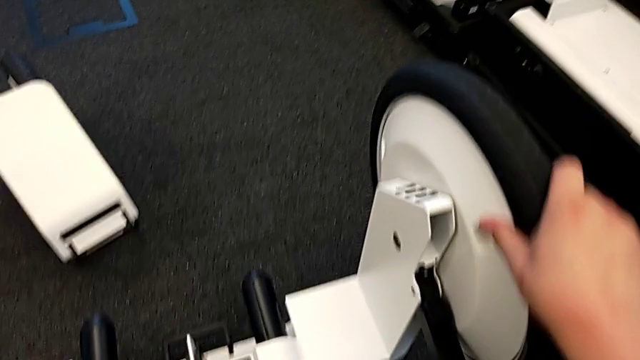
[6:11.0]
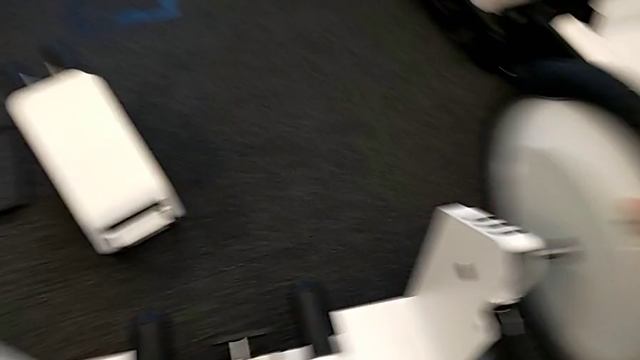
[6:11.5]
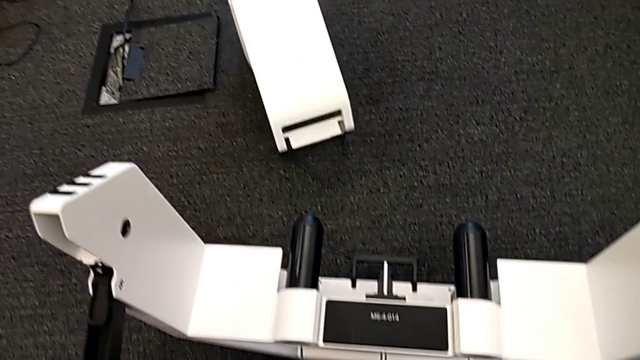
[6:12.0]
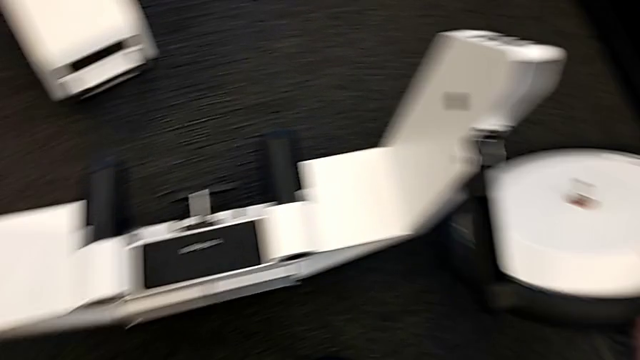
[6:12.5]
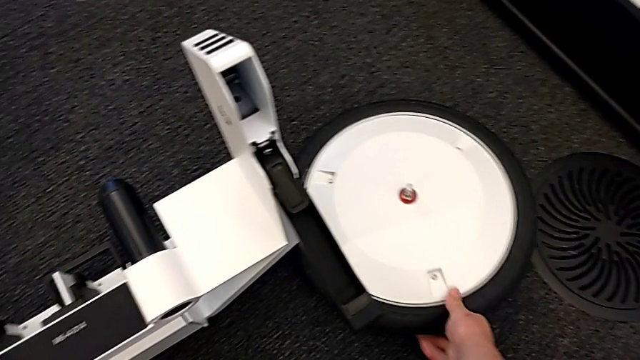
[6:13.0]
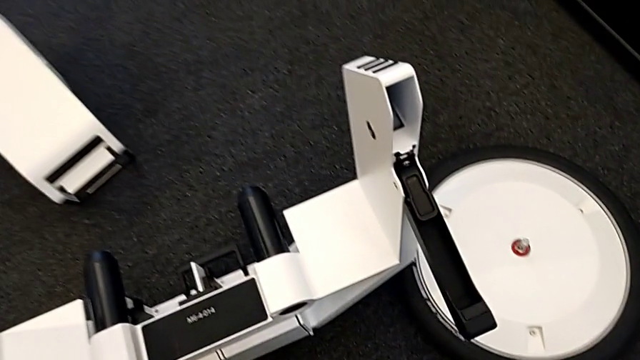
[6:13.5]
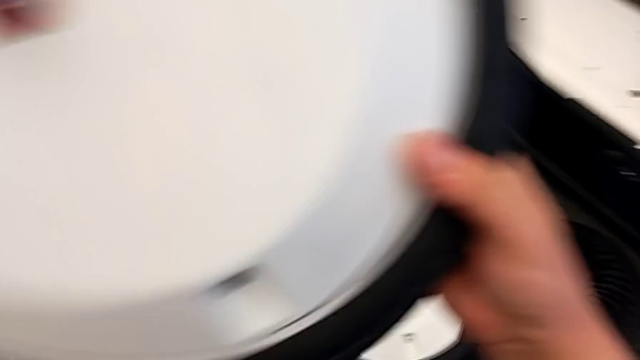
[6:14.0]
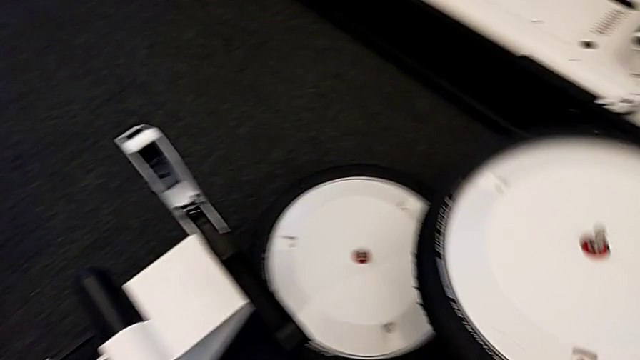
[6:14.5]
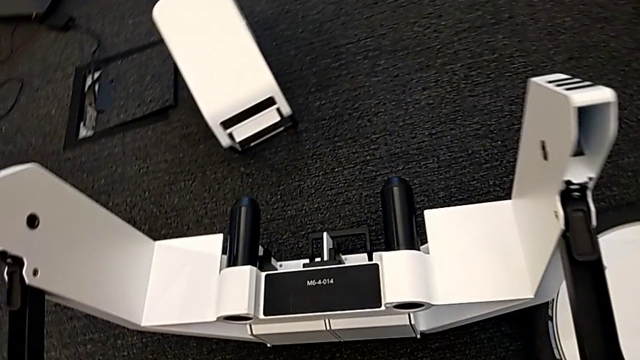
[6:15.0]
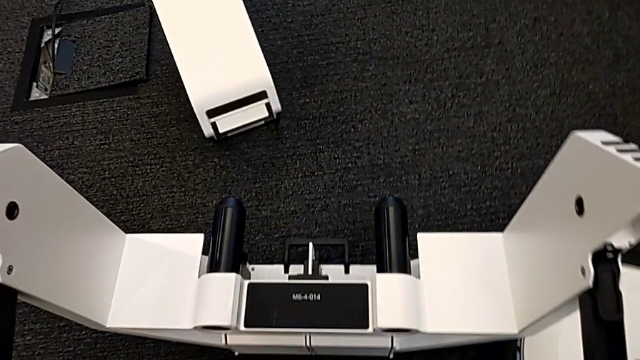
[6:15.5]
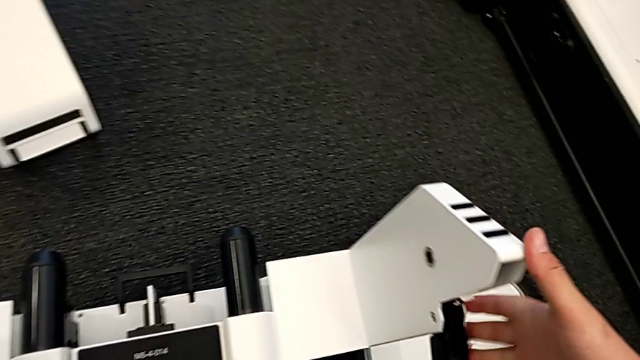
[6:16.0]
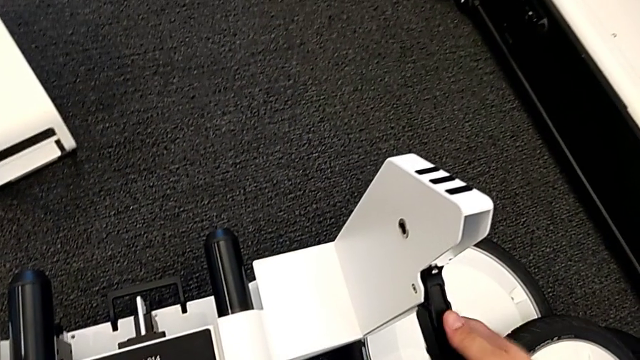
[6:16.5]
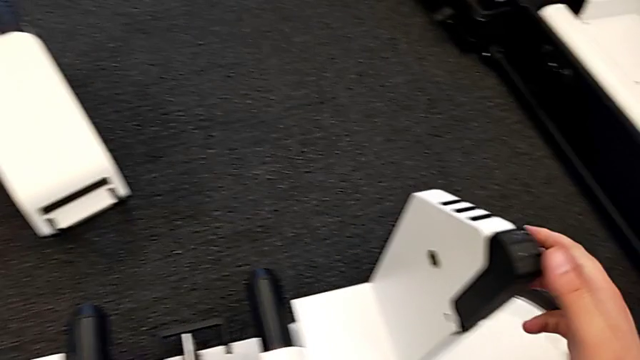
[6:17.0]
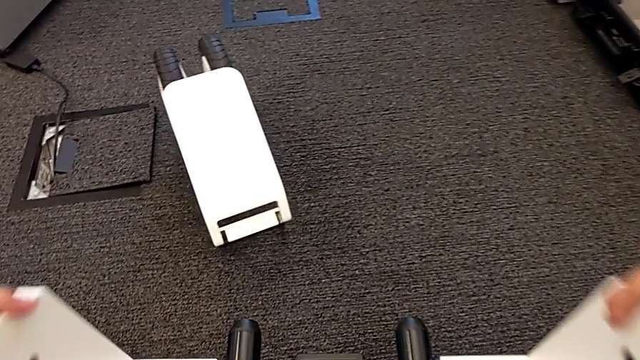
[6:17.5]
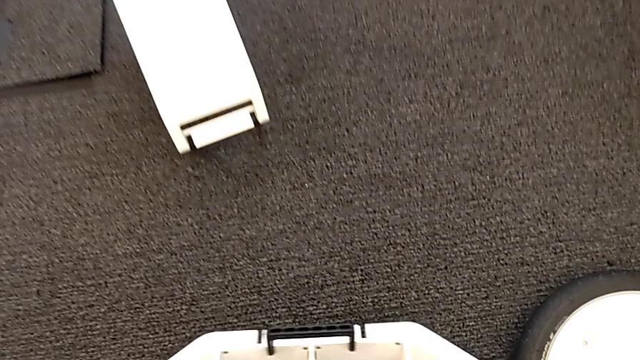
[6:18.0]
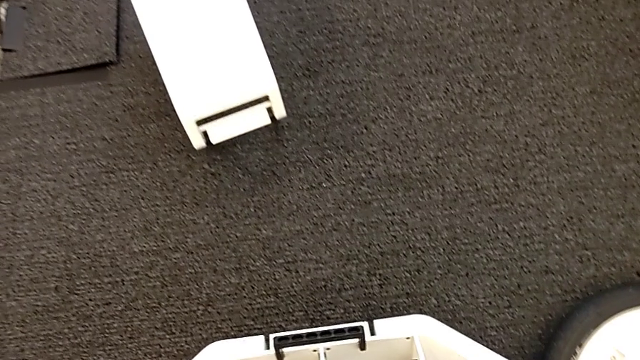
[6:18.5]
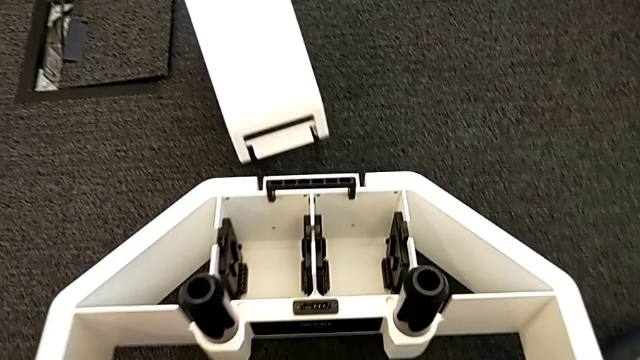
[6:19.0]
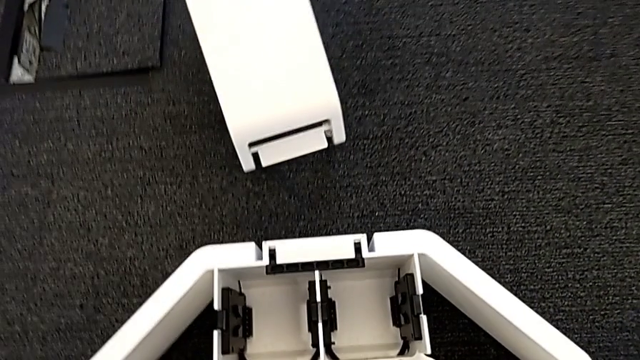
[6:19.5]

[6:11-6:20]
The camera wearer is disassembling the base wheels. They withdraw the right wheel, place it, place the left wheel and place the wheel.

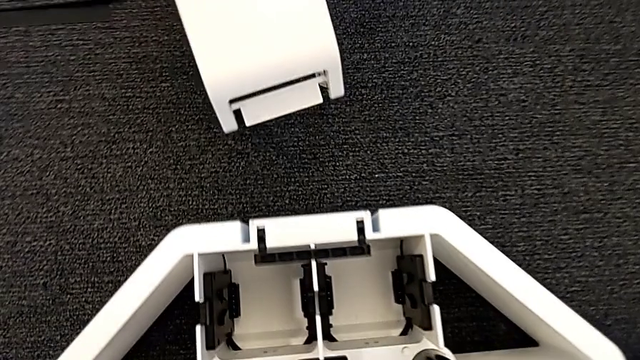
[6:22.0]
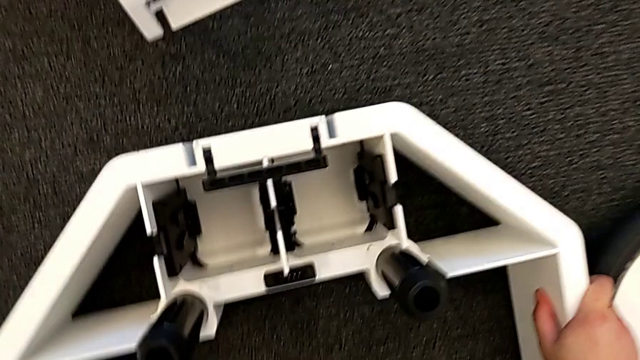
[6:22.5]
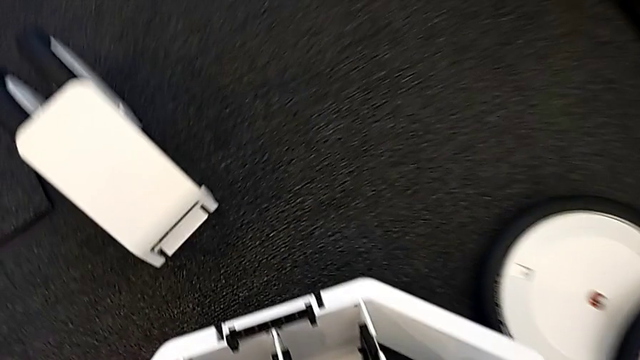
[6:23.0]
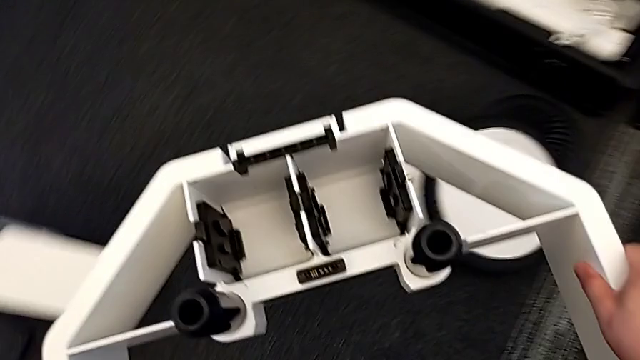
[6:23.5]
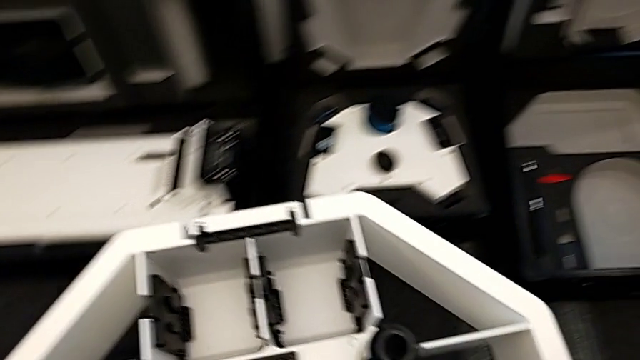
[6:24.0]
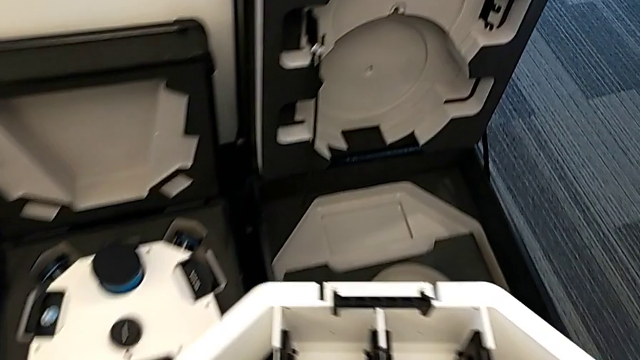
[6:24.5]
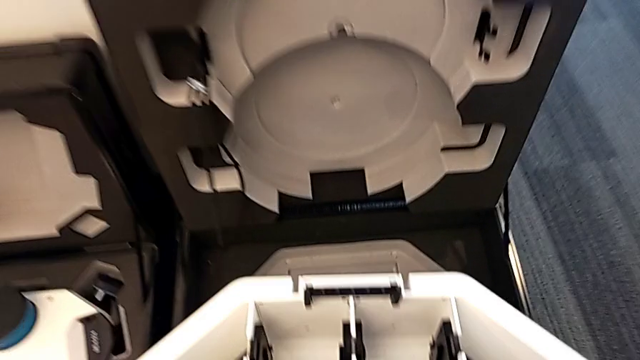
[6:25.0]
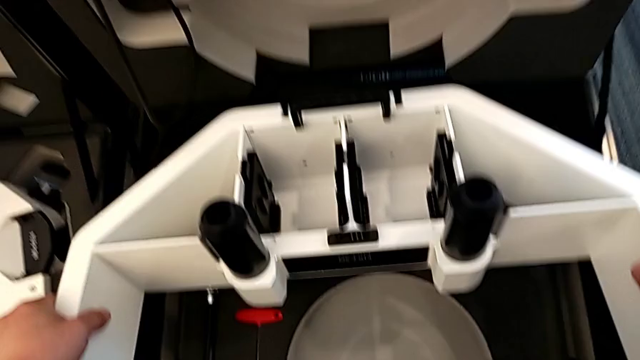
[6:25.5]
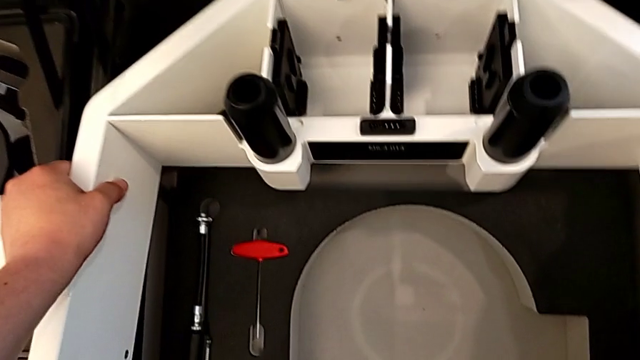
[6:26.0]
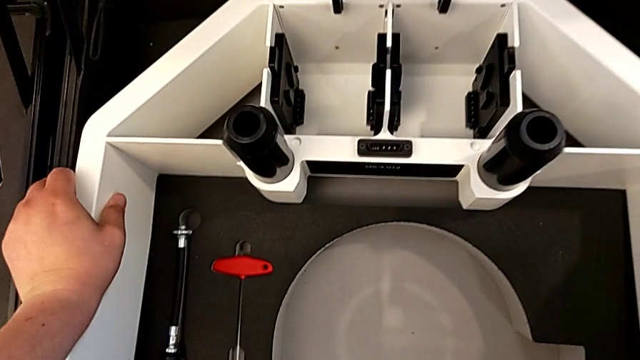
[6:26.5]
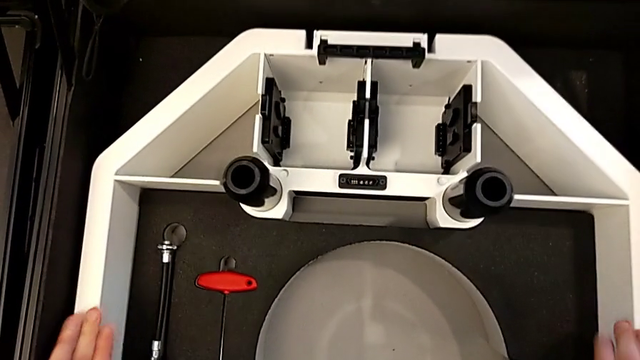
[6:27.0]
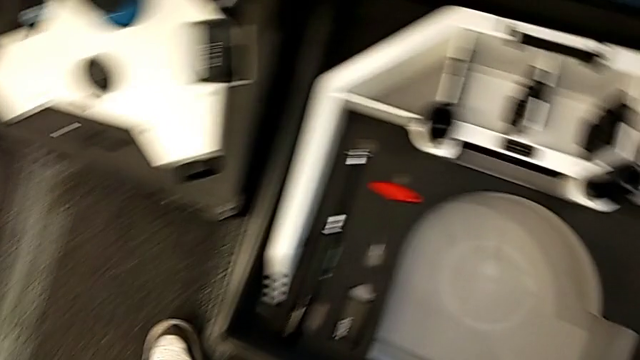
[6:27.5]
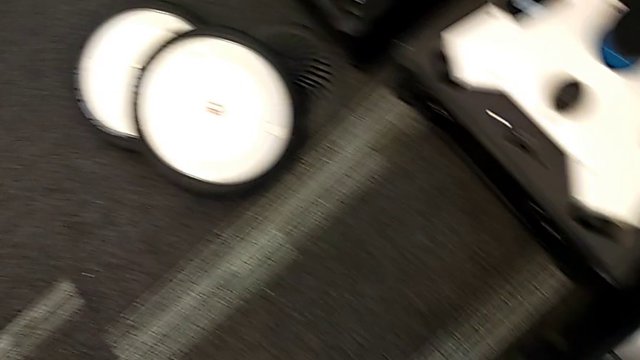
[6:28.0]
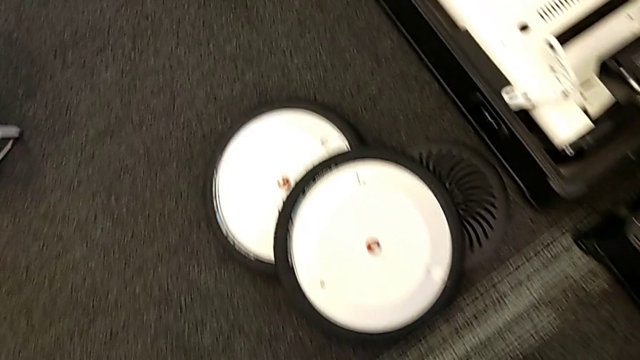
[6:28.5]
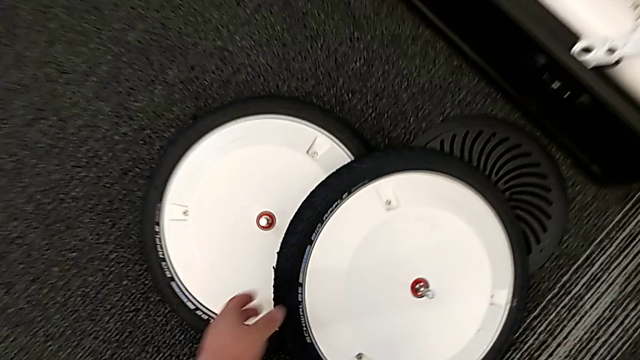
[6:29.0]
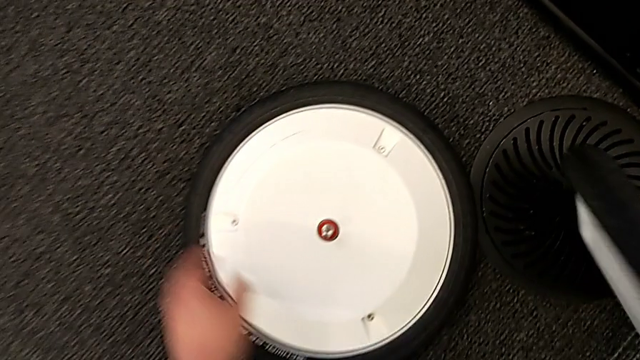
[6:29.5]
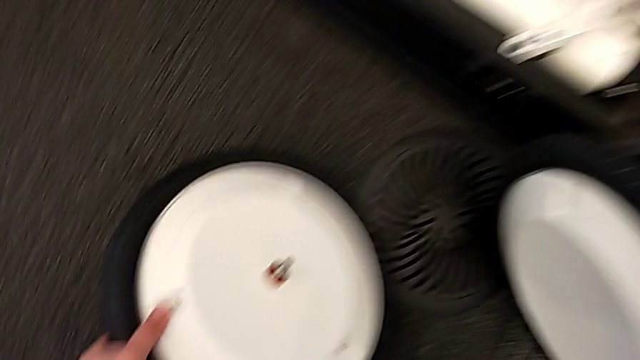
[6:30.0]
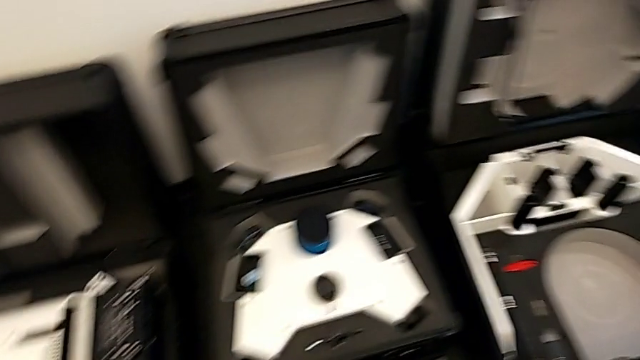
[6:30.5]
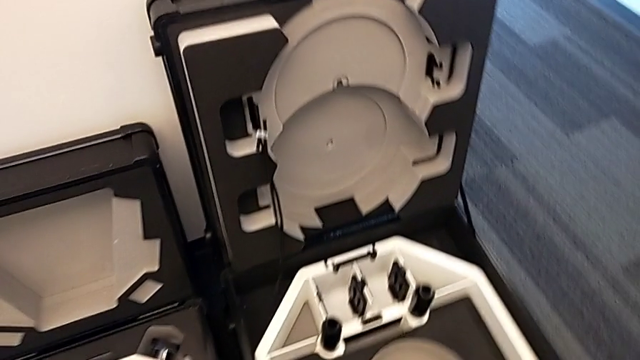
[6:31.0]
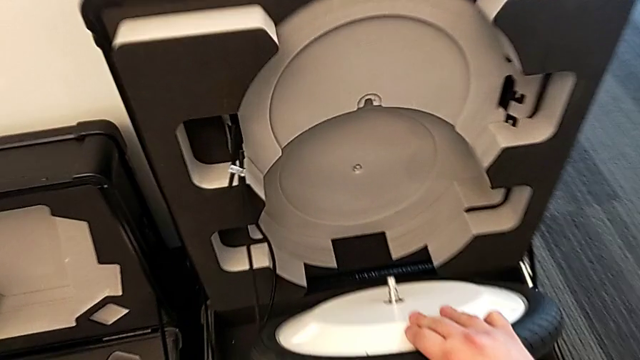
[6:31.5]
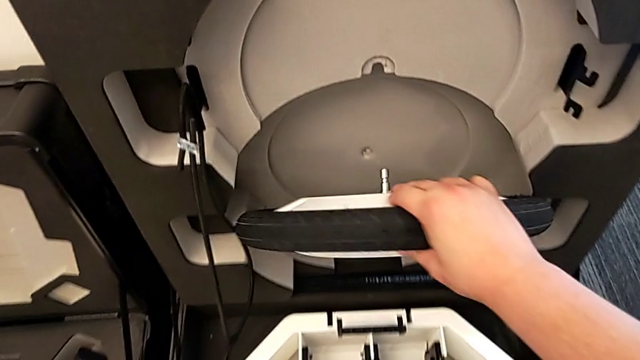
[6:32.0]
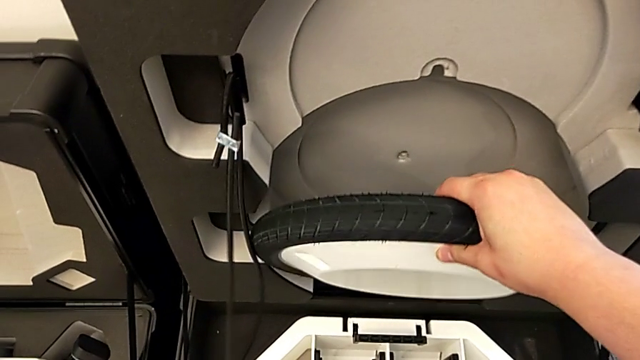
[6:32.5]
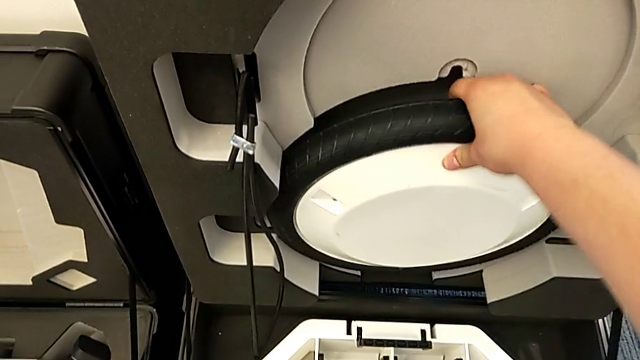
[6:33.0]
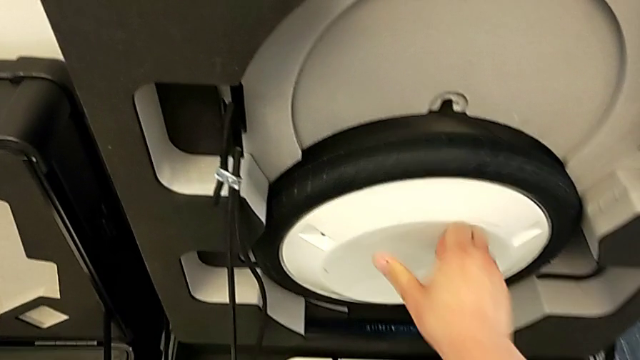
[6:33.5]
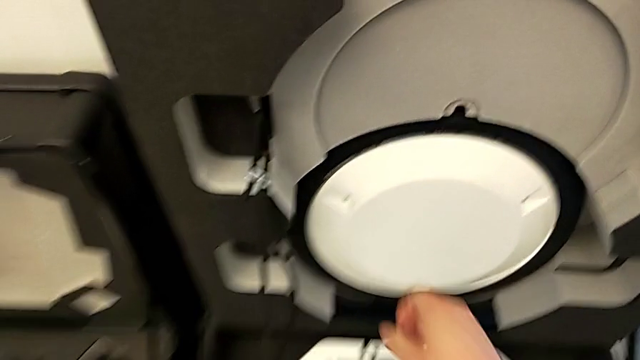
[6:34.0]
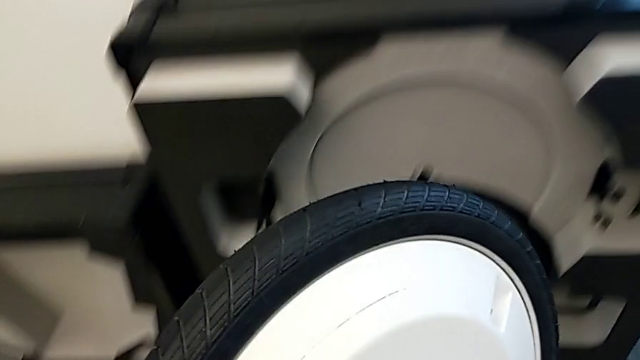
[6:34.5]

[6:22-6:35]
The camera wearer is putting the wheels and base into the box. They place the wheel, grab it, lift the first wheel and begin to place the wheel.
